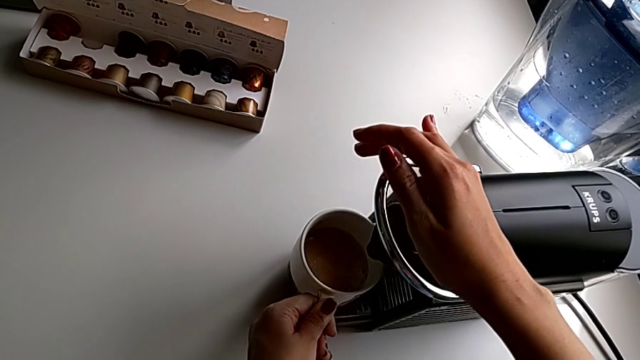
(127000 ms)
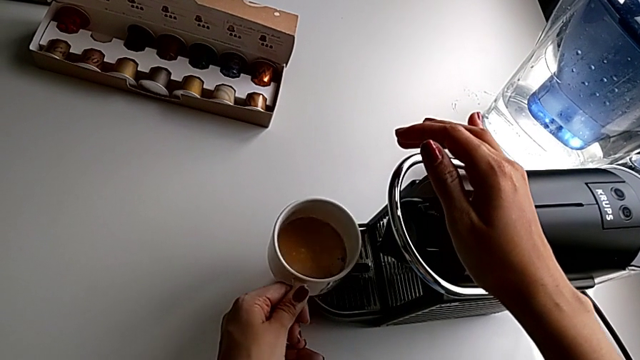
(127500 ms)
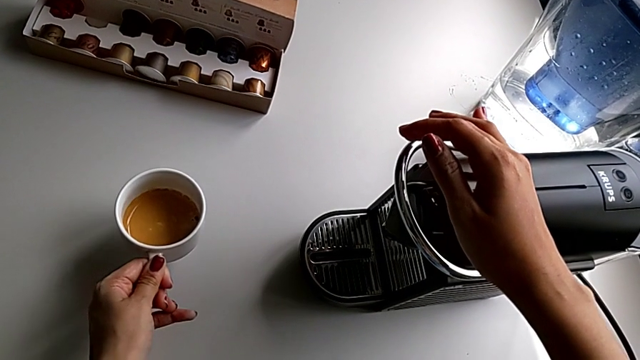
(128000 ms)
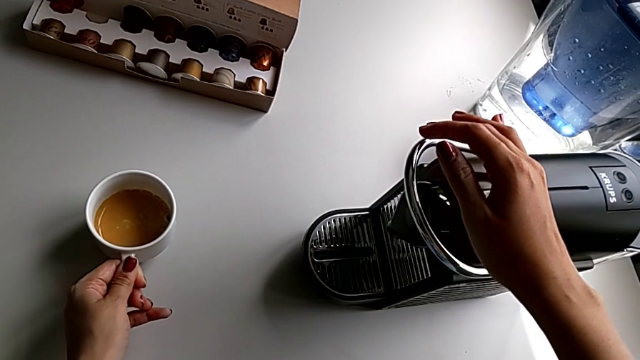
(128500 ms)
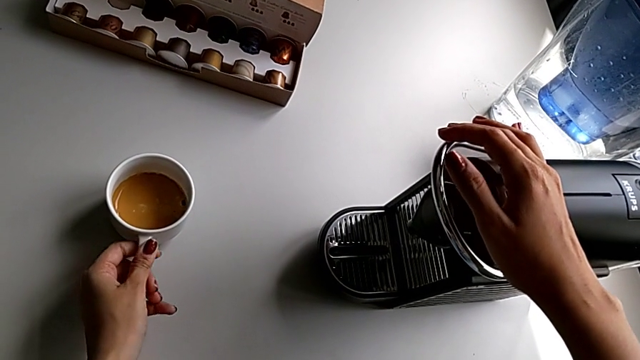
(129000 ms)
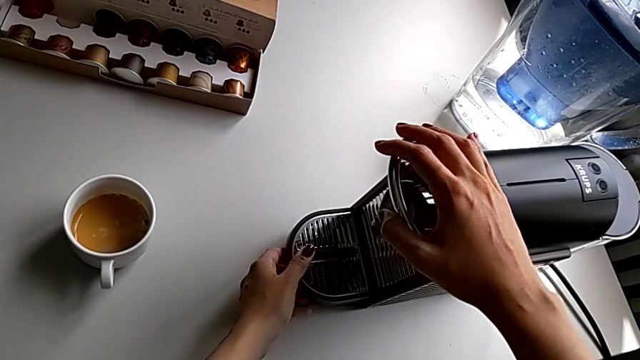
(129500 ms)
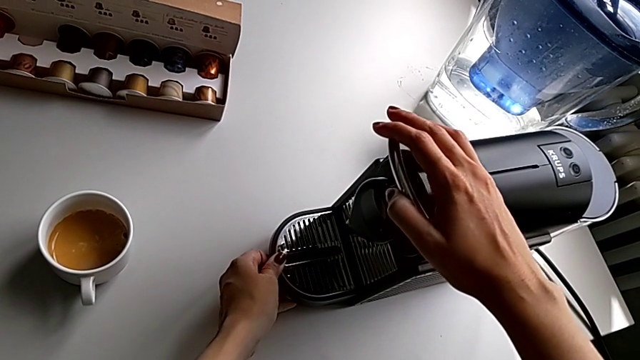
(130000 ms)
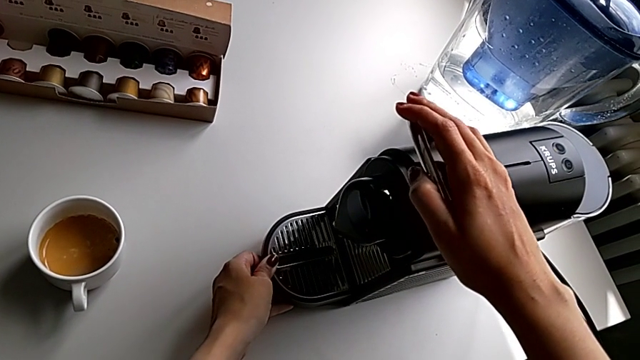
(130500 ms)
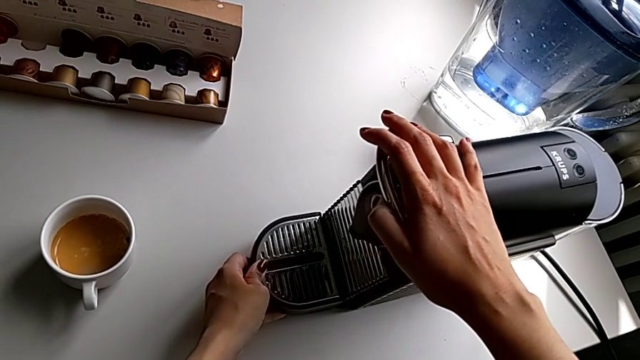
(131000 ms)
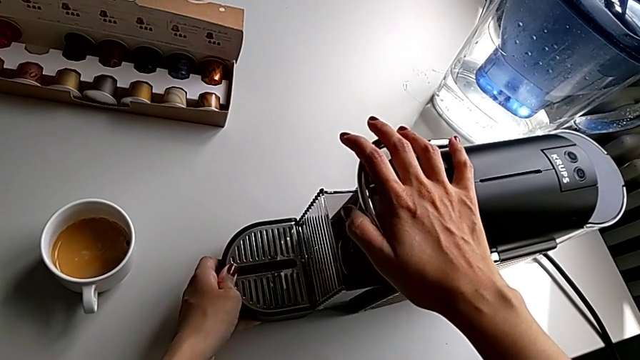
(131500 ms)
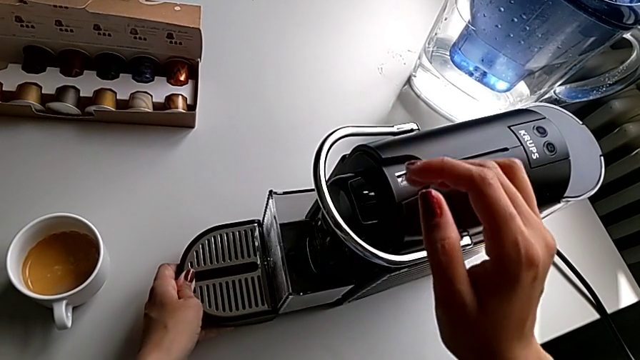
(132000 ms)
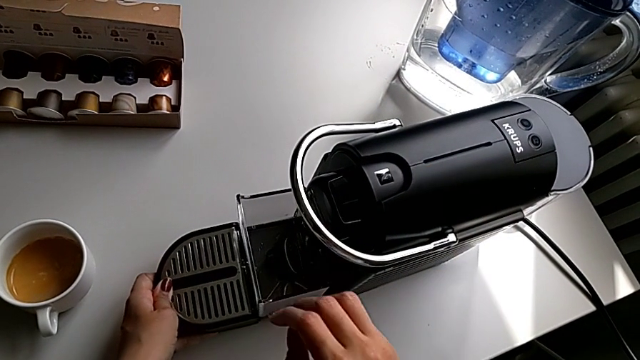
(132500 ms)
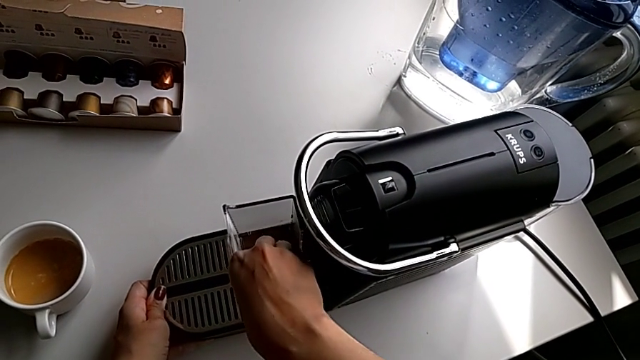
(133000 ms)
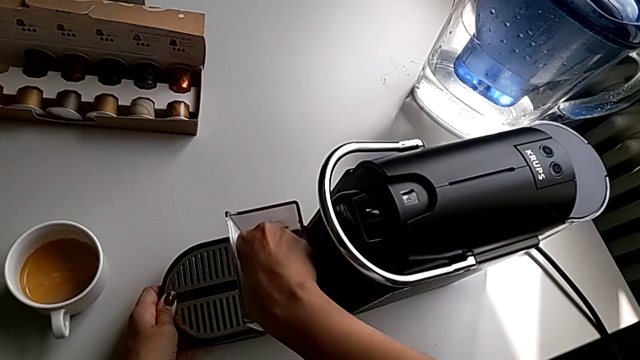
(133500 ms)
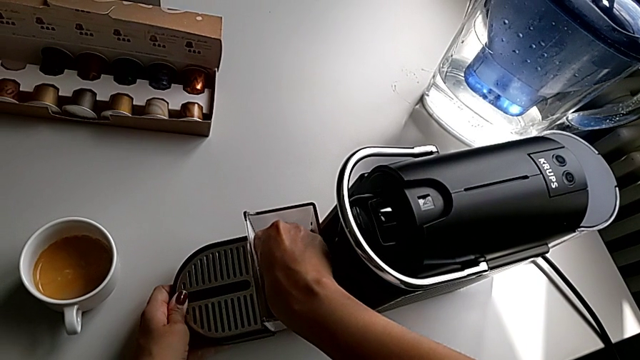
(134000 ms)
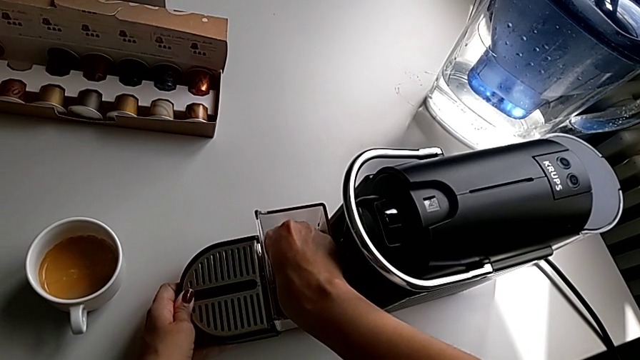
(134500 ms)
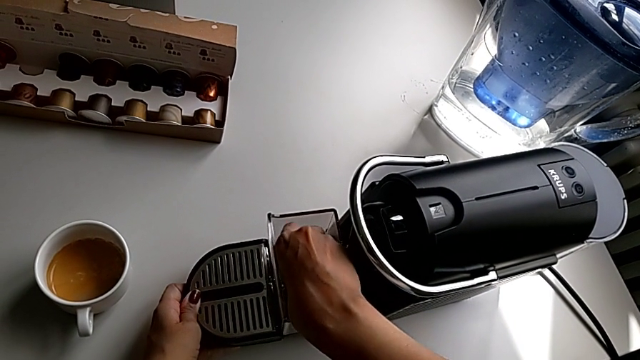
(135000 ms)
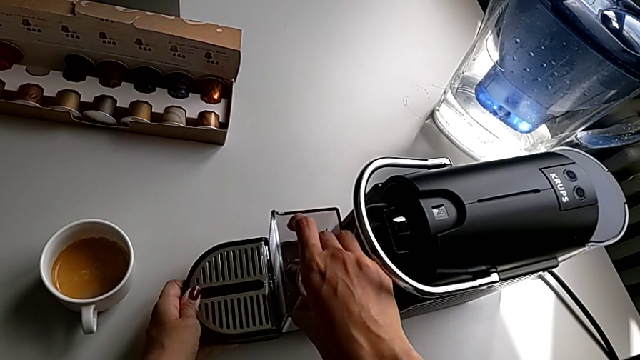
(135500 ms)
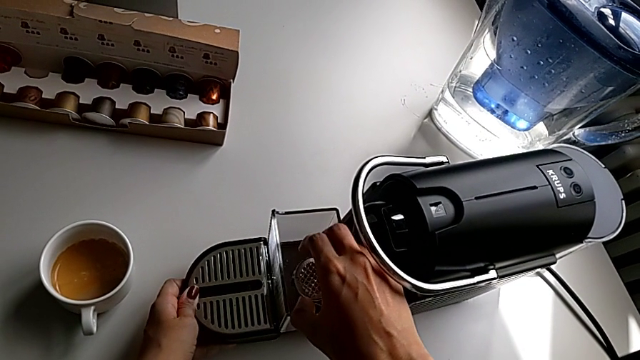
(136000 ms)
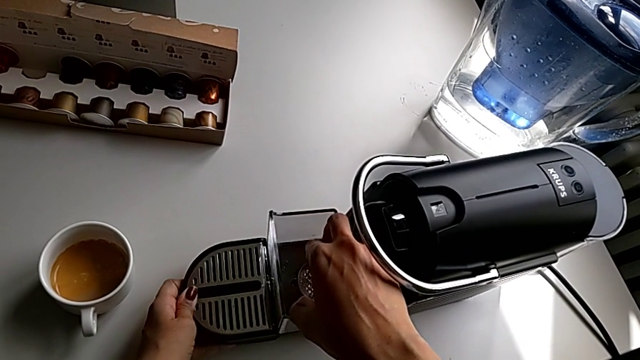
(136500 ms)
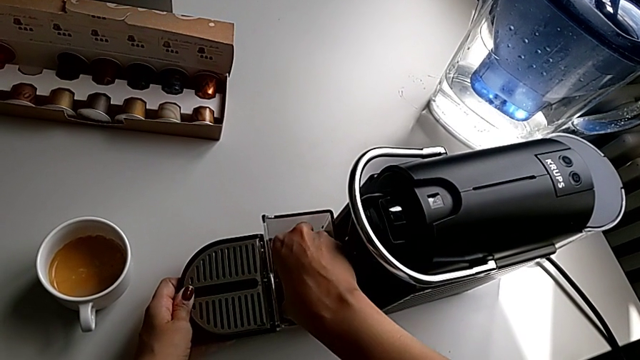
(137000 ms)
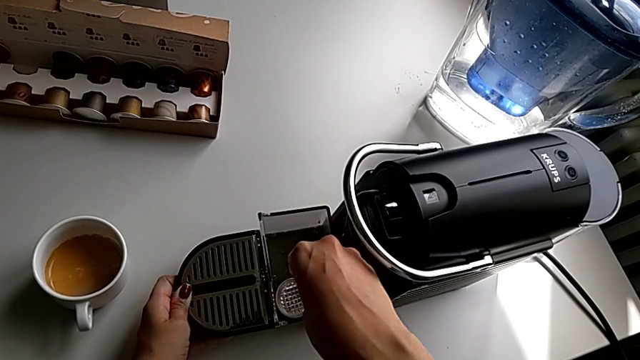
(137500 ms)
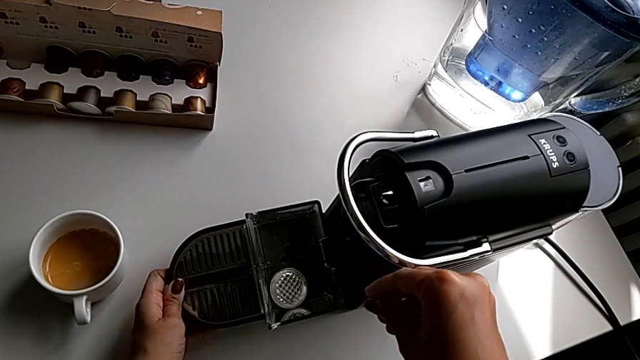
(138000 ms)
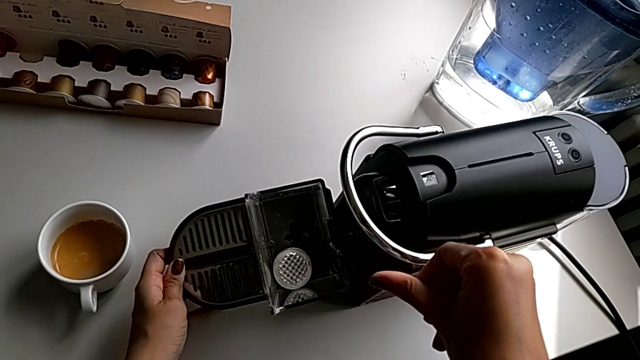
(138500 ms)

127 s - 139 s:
The camera wearer is emptying the capsule container. They place the cup, grab the drip tray, pull it, grab the coffee capsule, lift it and drop it.

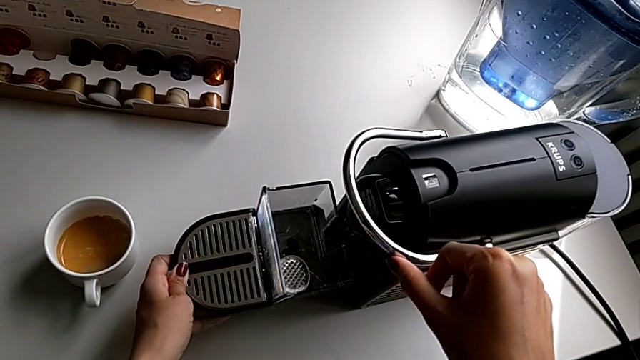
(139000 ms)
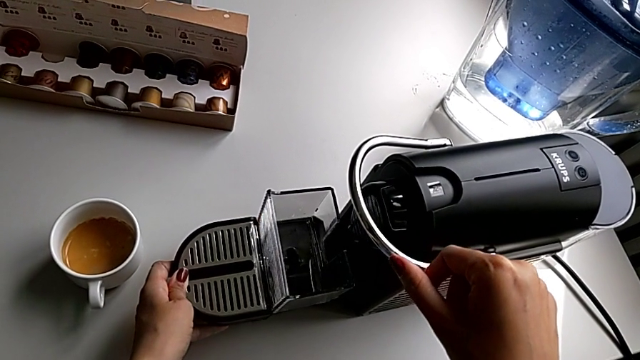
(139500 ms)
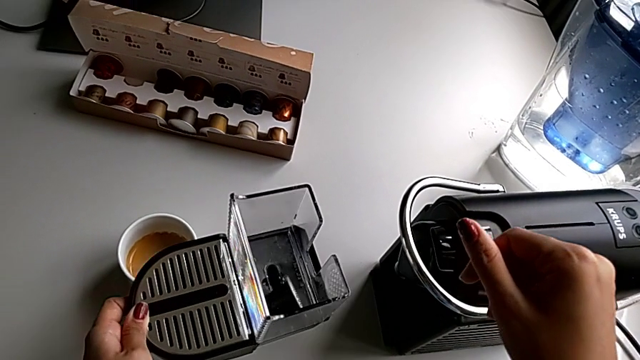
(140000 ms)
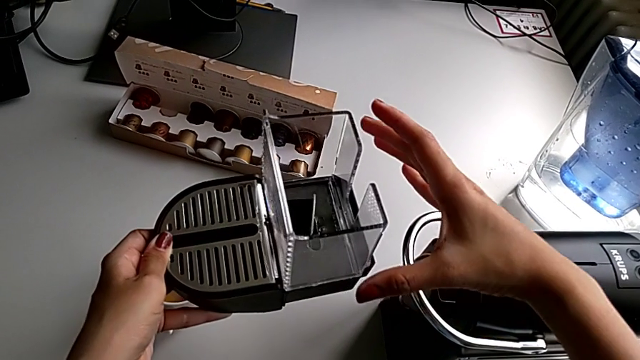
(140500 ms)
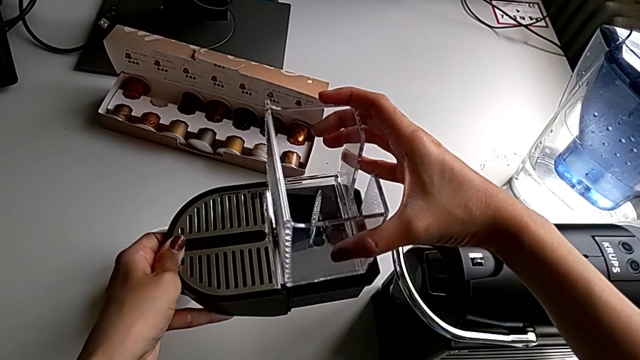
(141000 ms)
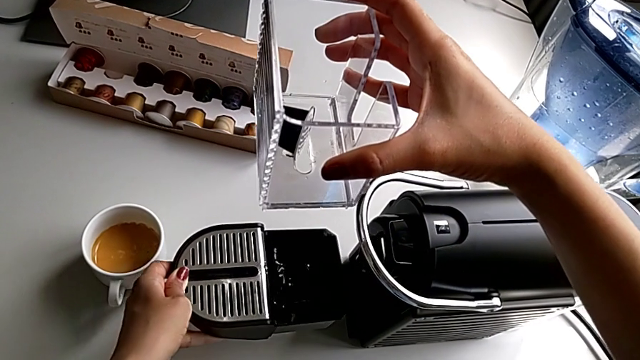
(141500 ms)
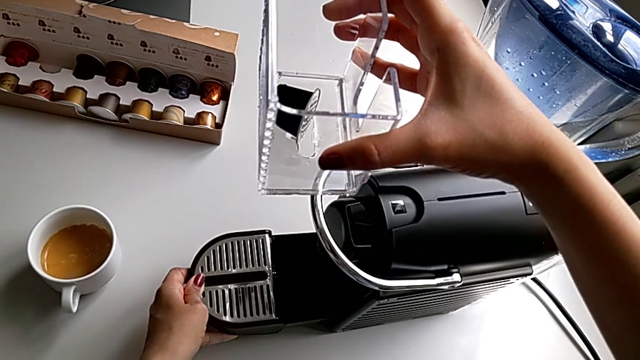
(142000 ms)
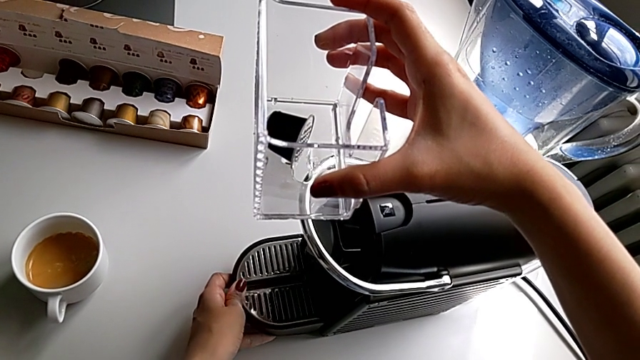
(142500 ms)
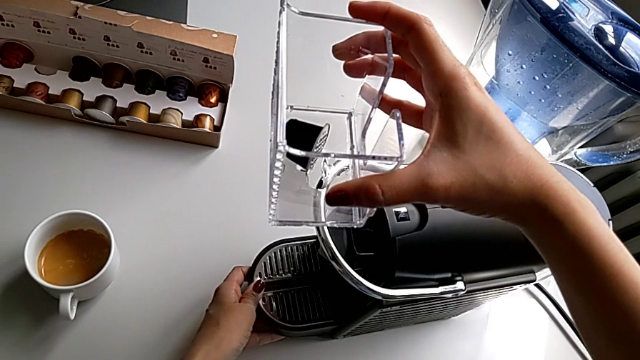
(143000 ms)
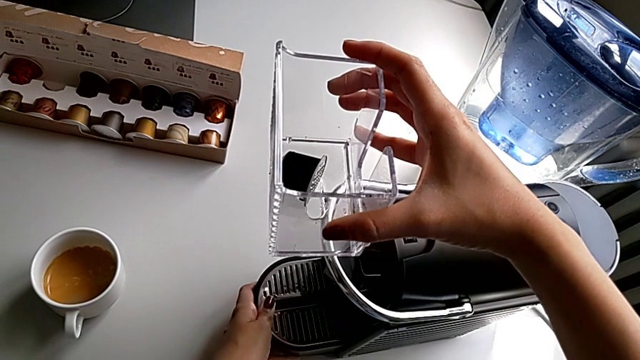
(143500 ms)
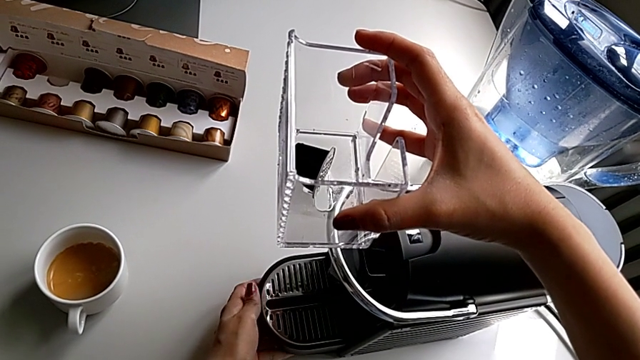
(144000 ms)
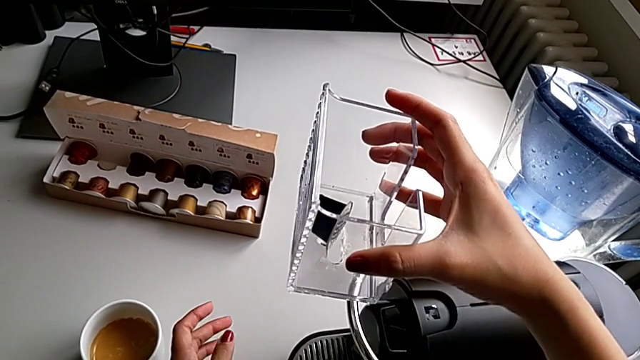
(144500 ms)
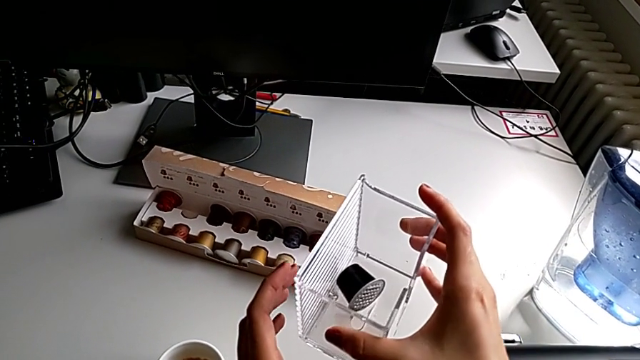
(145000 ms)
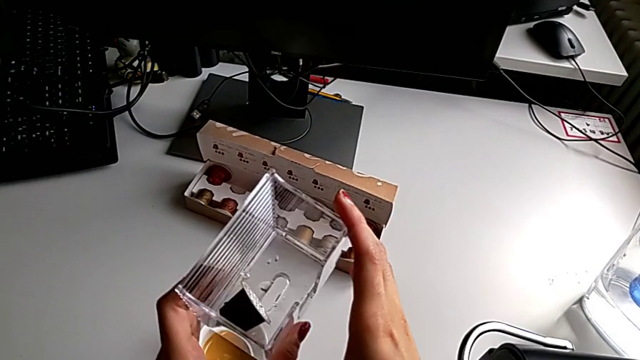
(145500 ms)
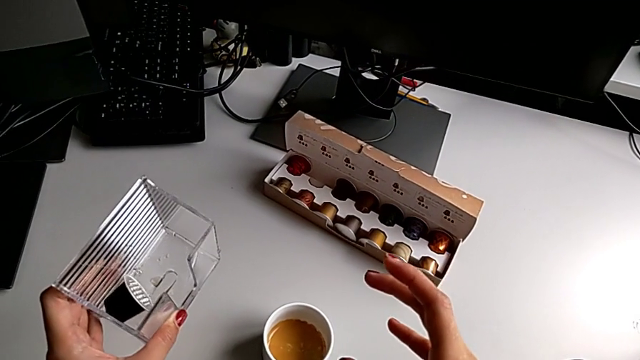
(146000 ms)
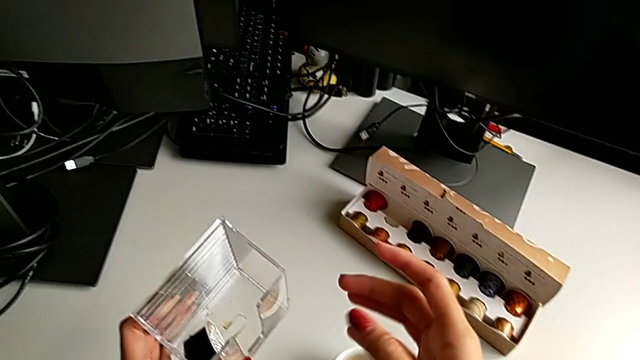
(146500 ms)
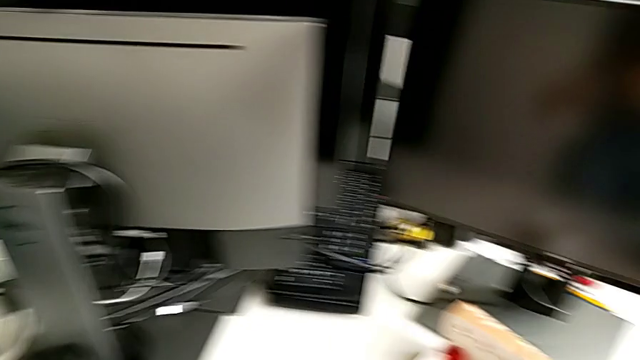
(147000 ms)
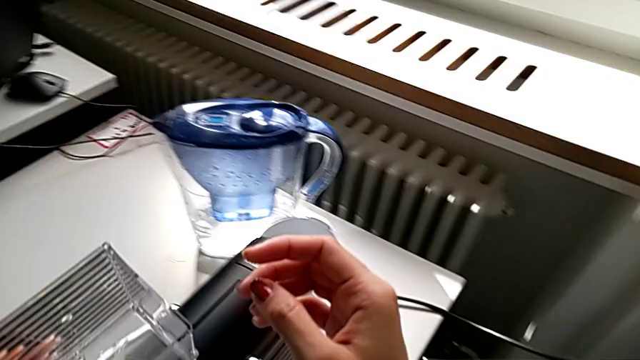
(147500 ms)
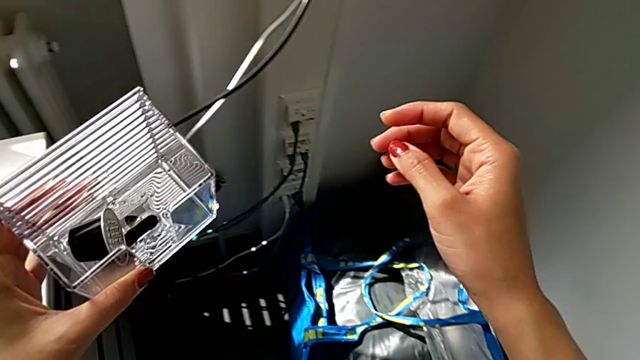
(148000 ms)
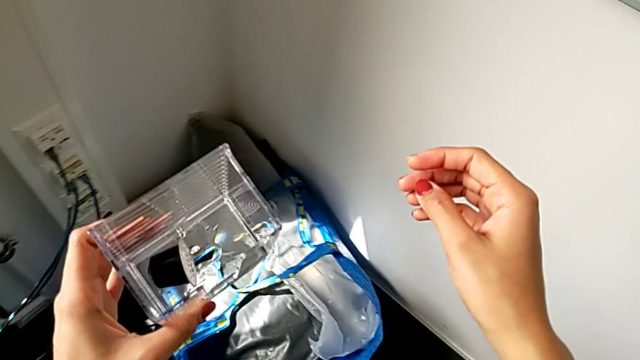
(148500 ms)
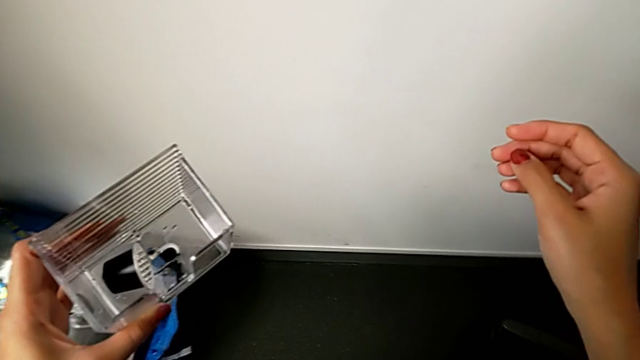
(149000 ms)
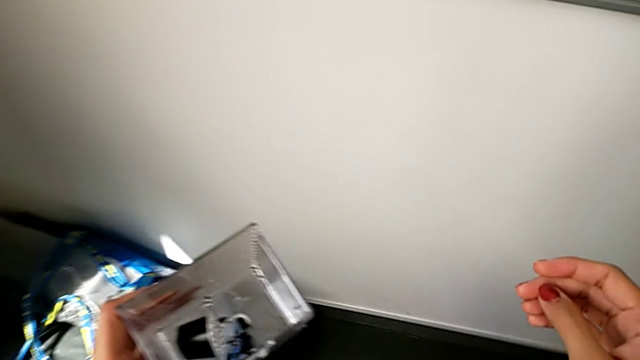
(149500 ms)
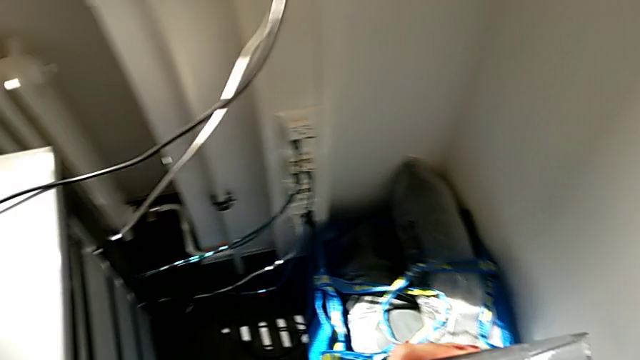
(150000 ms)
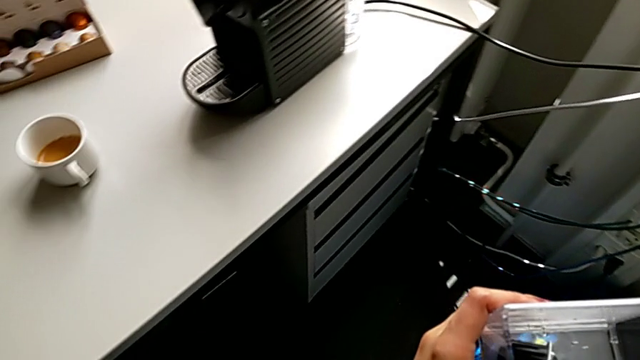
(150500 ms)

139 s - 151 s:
The camera wearer is emptying the capsule container. They lift the drip tray, withdraw the capsule container, place the drip tray, hold the capsule container and begin to hold it.
